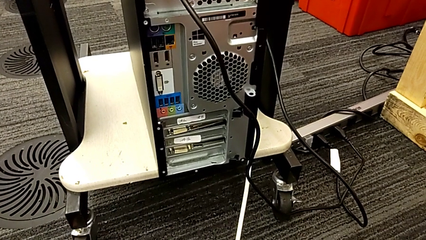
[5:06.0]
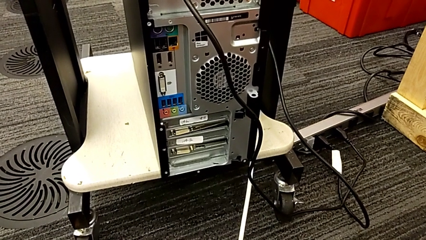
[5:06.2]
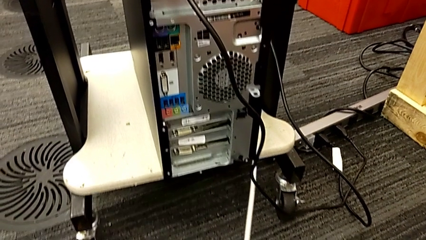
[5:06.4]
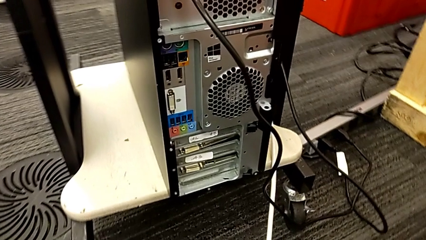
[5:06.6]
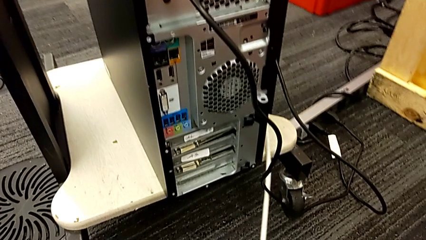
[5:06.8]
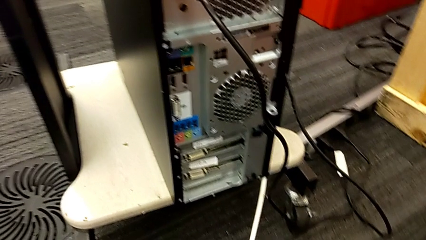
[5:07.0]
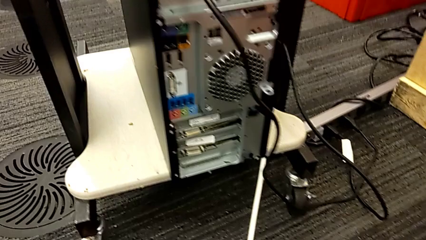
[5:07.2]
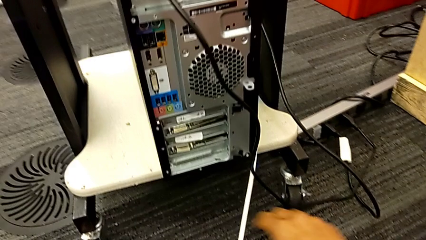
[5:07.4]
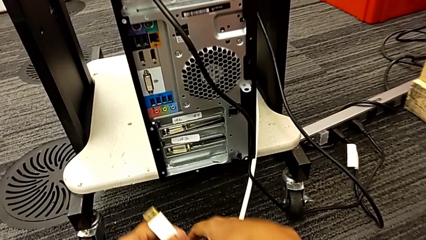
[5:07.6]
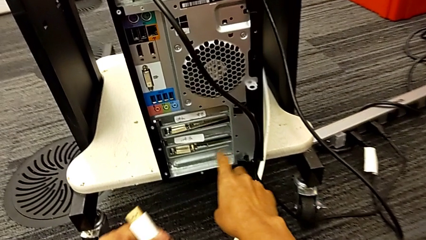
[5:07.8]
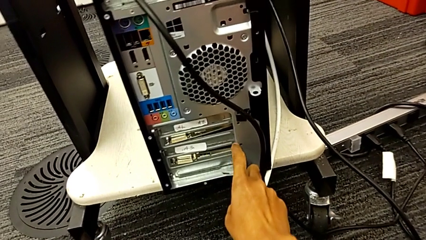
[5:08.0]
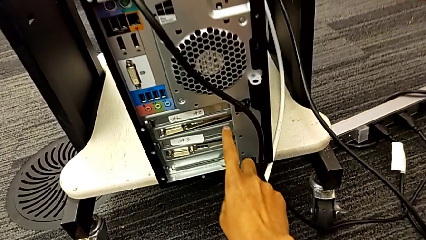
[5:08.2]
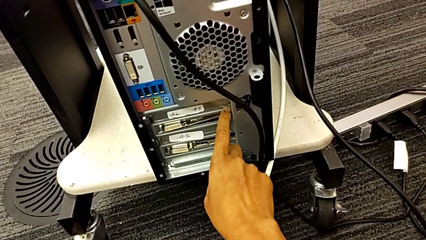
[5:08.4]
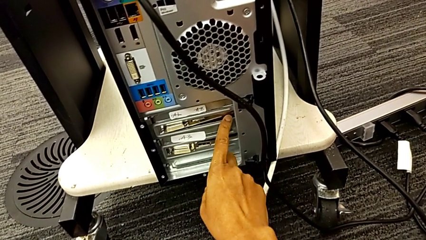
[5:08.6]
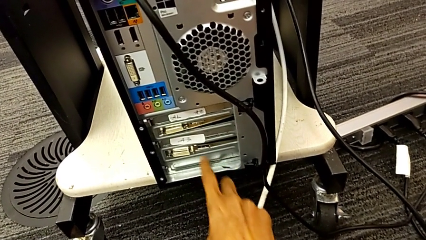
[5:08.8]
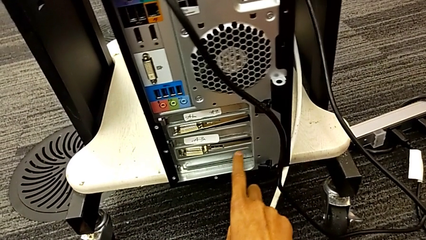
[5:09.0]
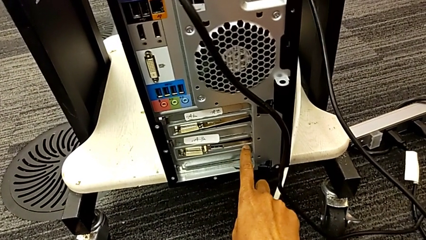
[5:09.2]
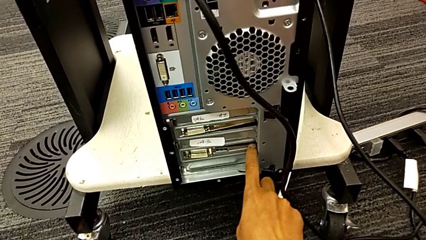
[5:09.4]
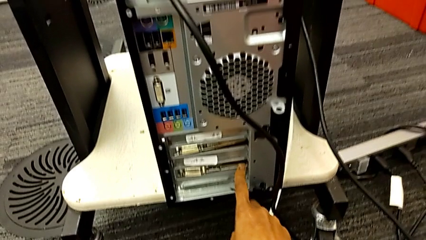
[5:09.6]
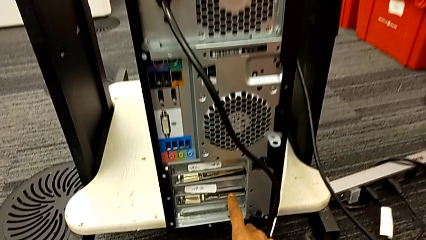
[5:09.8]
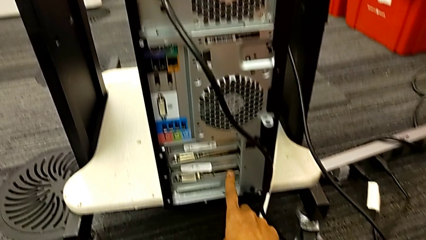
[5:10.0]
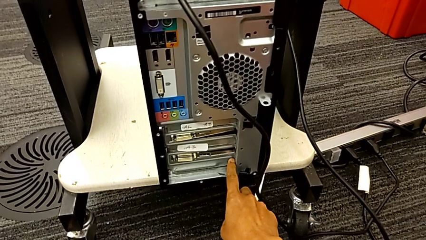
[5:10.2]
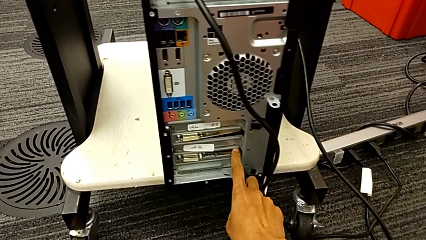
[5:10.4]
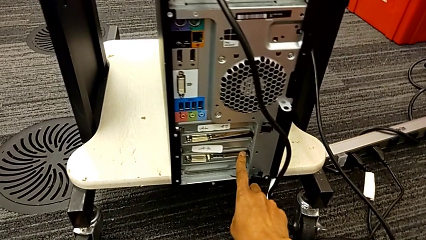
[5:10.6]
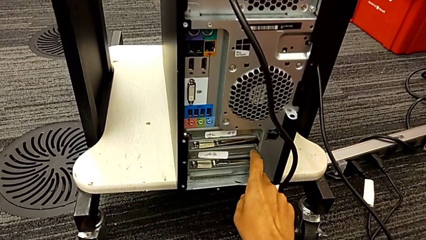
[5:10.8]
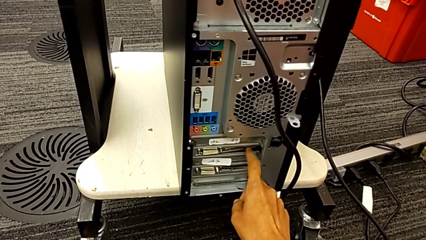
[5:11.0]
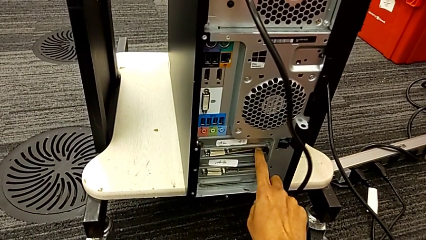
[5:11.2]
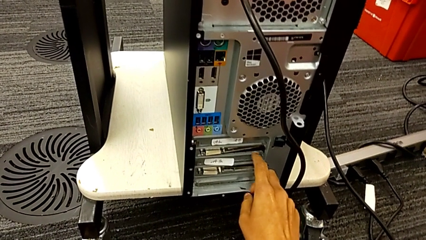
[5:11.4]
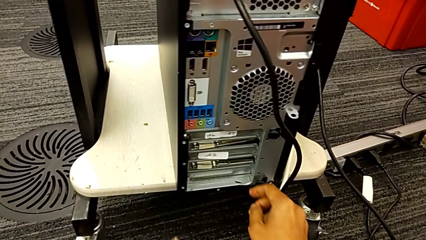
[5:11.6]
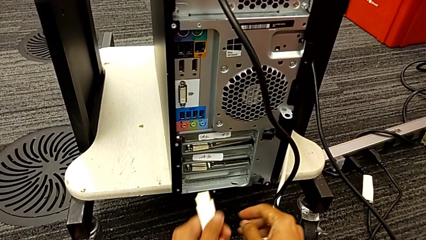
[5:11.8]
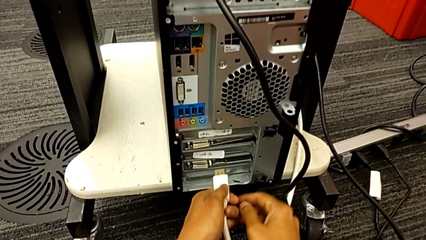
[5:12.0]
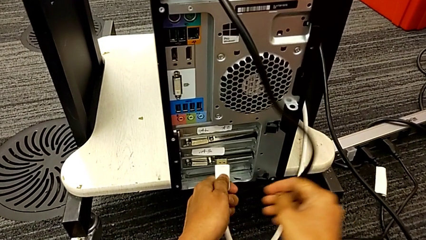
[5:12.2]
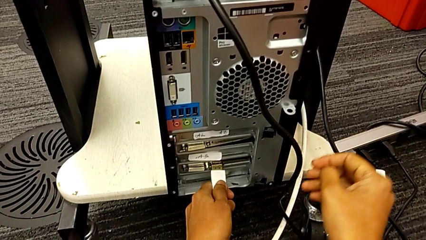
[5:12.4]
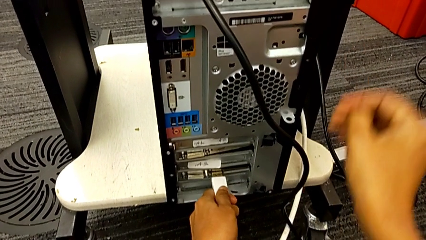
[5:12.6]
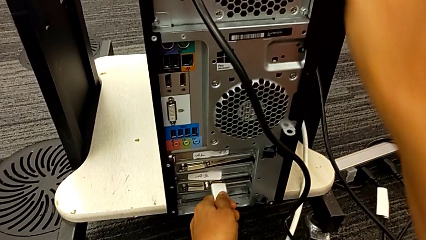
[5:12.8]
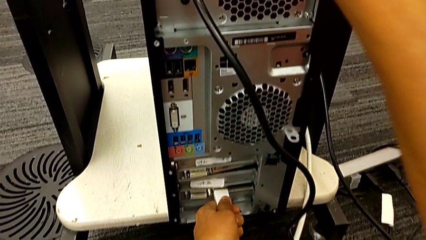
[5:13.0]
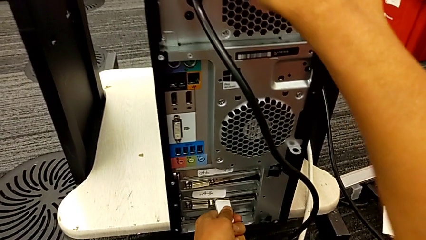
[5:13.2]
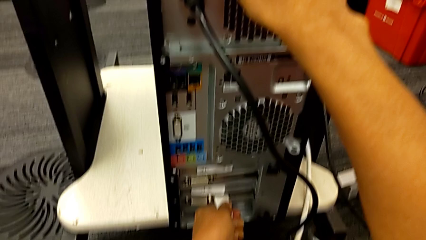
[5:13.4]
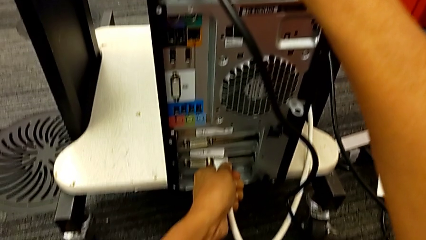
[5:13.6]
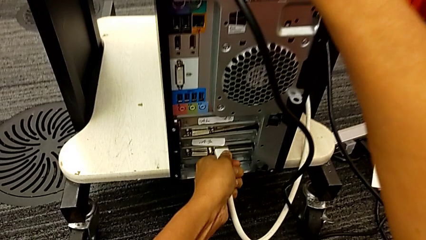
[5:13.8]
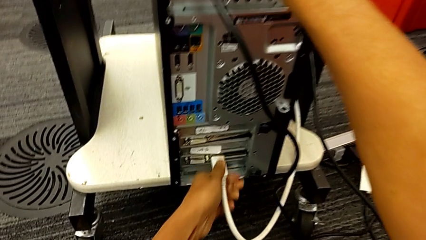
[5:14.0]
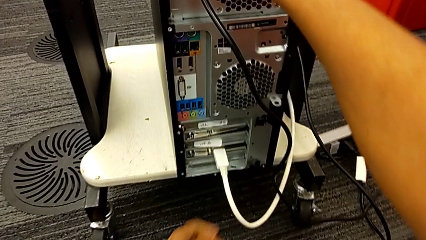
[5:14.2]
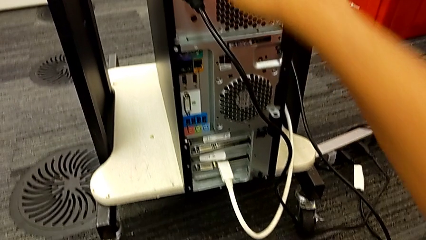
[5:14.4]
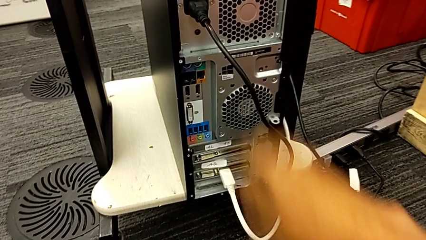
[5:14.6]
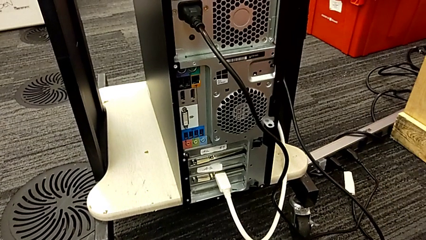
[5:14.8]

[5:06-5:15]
The camera wearer is plugging in the computer tower. They inspect the computer tower, insert the HDMI cable and assemble it.
